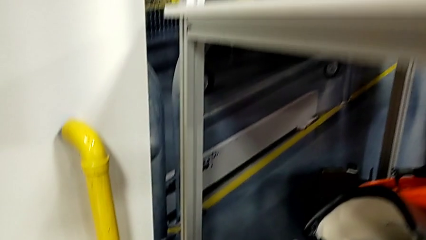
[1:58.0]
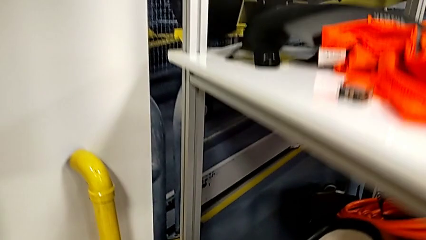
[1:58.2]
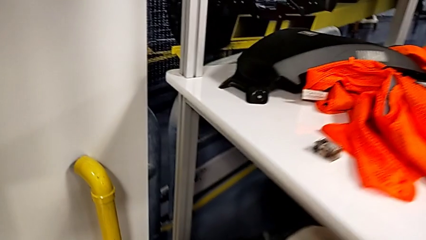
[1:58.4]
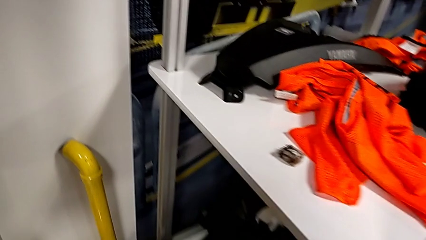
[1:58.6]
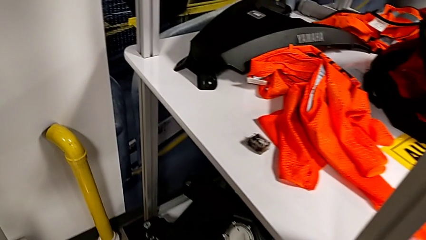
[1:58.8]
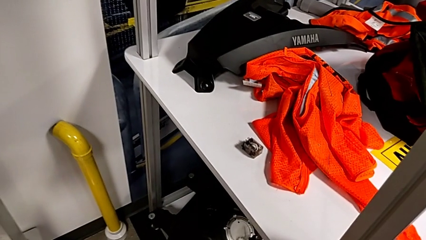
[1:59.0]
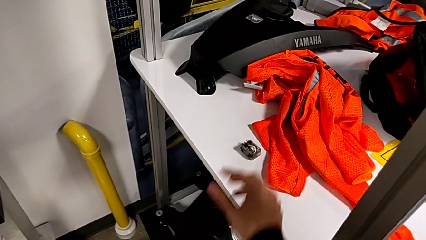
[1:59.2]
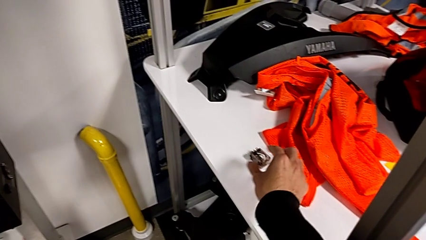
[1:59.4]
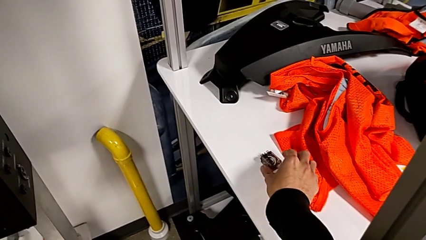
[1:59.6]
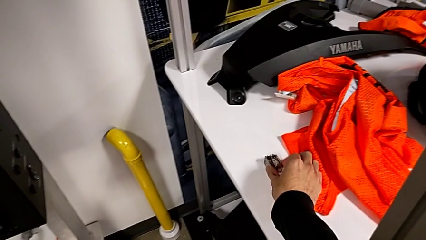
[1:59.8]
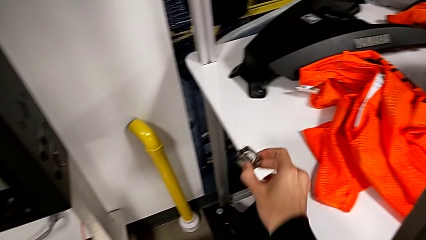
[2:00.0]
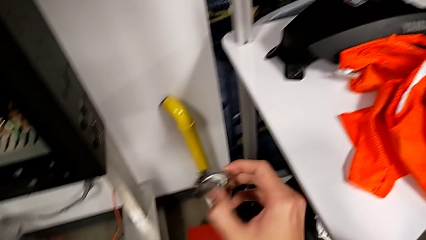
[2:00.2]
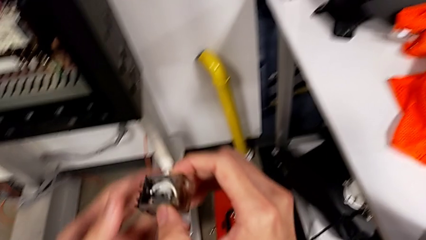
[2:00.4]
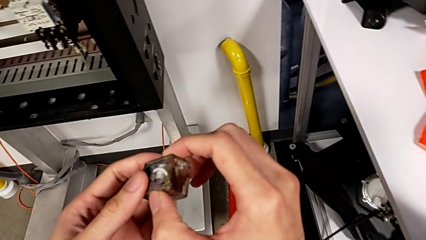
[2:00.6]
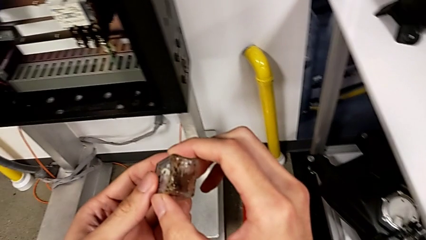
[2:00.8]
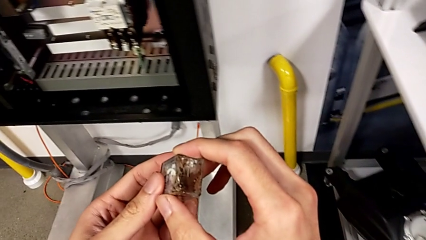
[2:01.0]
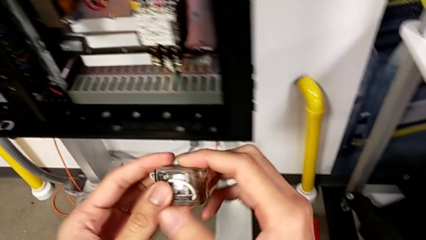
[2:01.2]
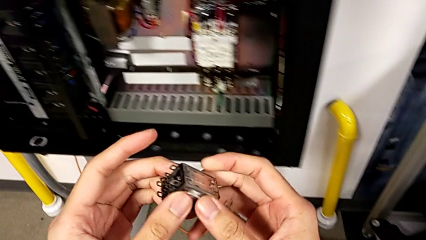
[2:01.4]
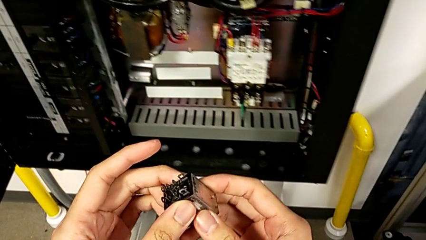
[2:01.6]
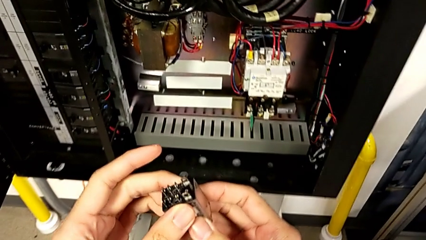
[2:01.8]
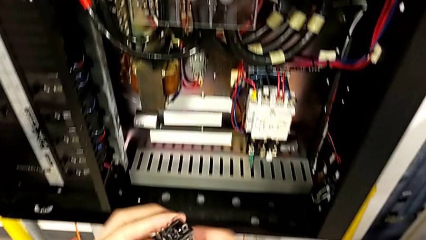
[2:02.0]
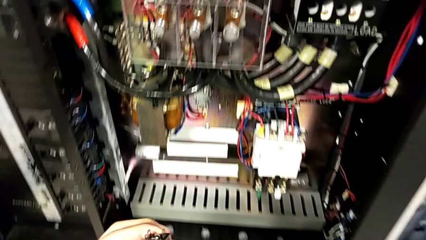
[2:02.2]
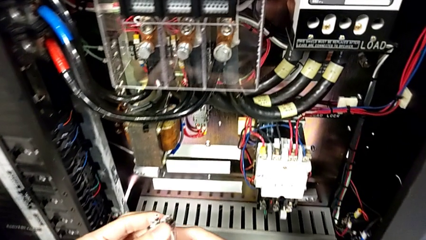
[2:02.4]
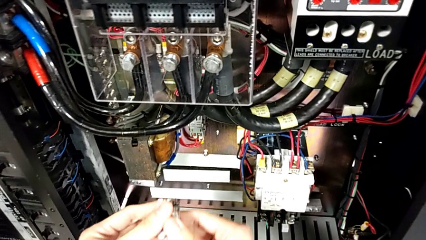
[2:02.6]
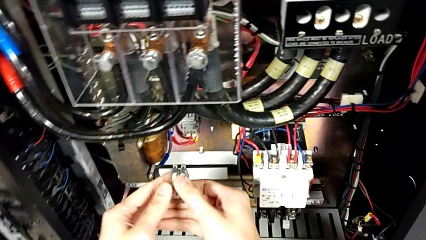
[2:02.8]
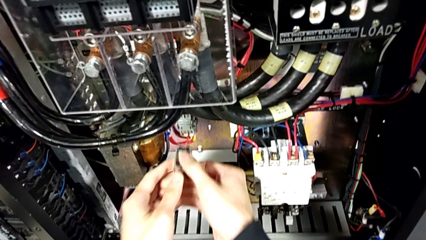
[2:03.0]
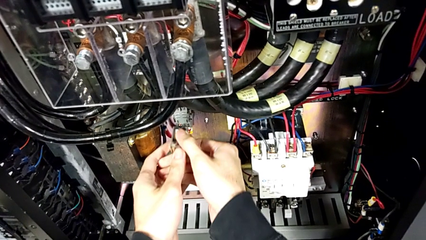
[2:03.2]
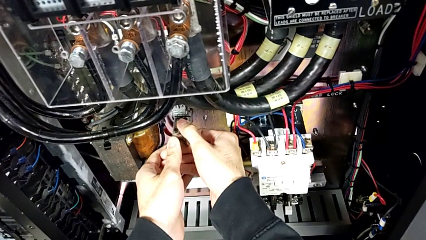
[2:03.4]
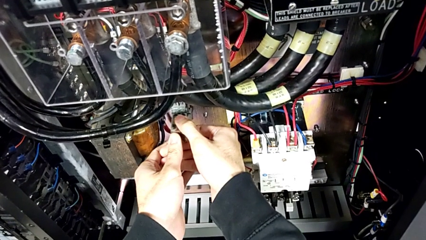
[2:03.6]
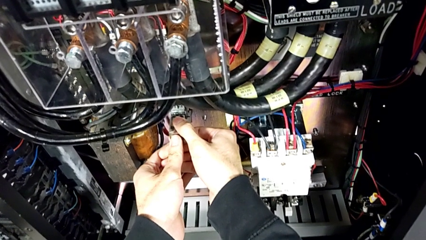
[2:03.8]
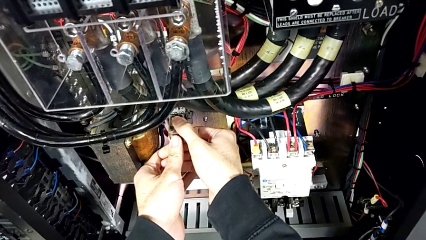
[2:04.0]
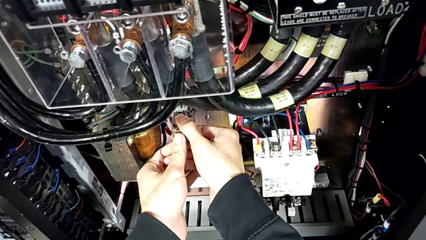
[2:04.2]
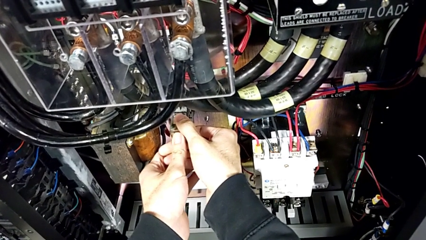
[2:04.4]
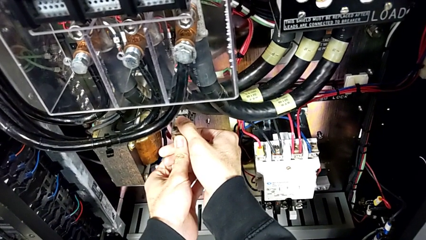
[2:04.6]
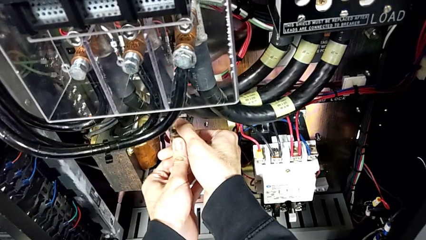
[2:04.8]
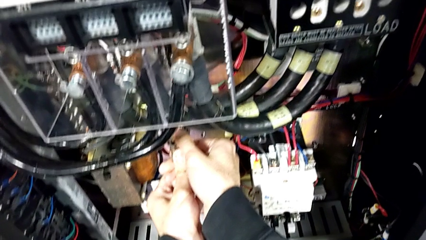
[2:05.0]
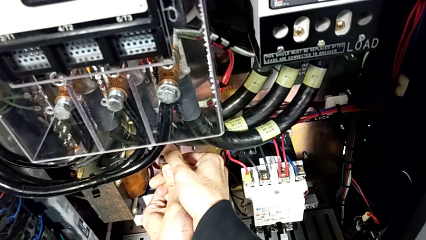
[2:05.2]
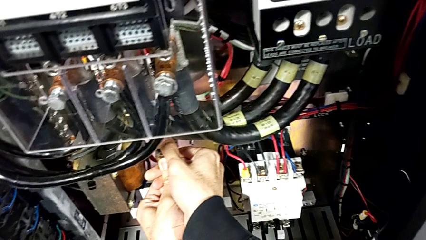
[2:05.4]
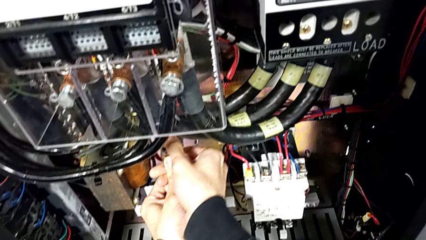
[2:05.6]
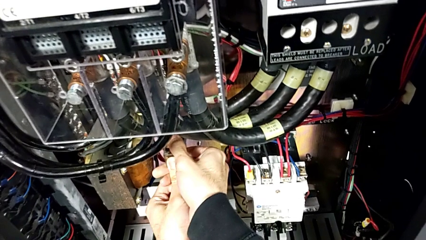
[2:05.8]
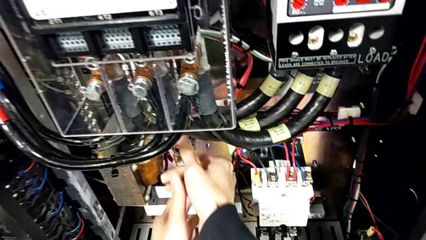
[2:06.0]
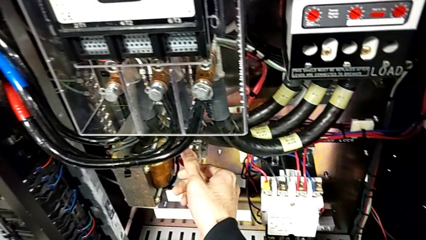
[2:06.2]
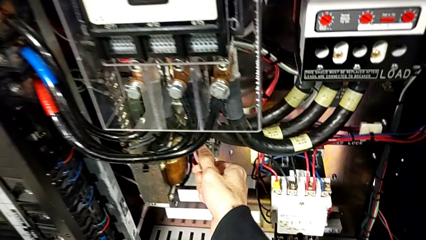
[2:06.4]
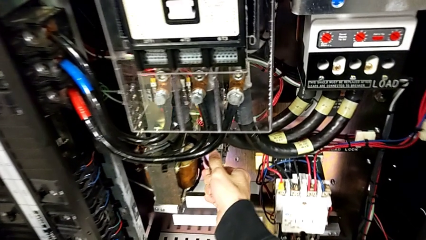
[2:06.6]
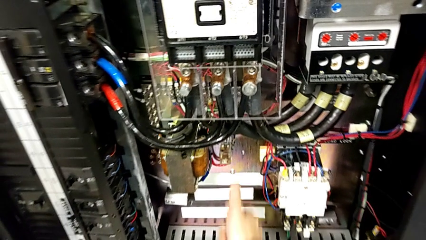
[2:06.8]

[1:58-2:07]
The camera wearer places the circuit breaker in the right place. They grab the circuit breaker, inspect it, align it and assemble it.

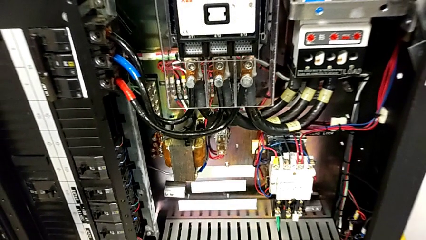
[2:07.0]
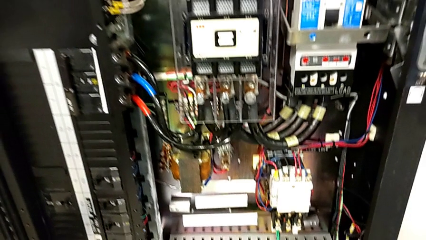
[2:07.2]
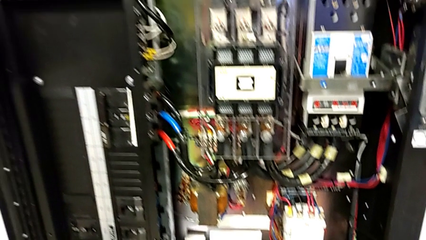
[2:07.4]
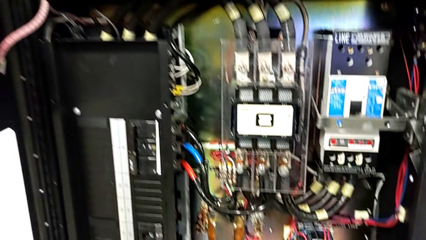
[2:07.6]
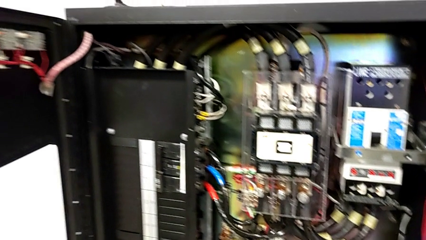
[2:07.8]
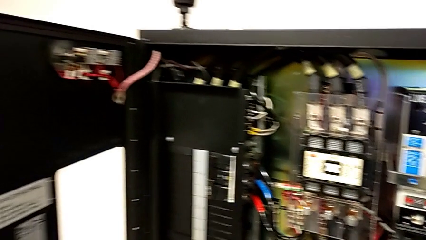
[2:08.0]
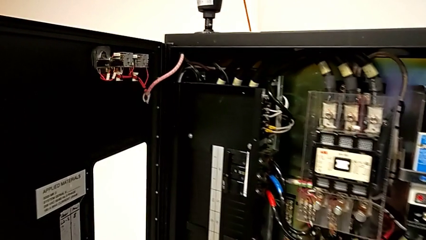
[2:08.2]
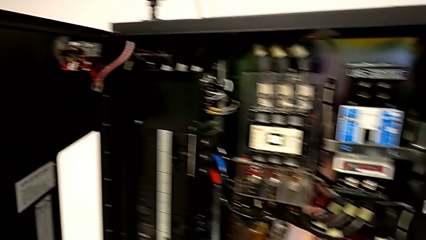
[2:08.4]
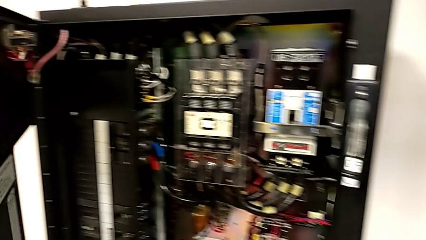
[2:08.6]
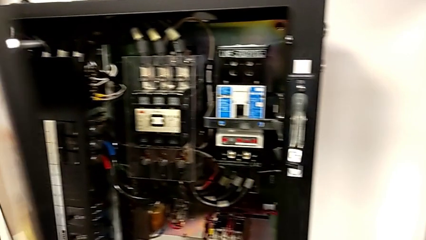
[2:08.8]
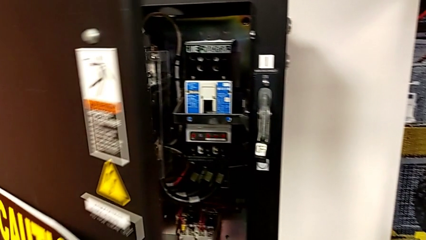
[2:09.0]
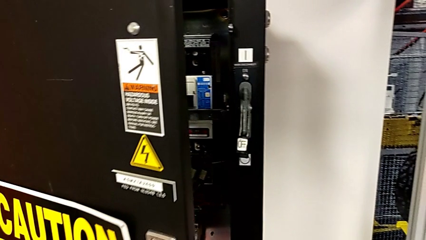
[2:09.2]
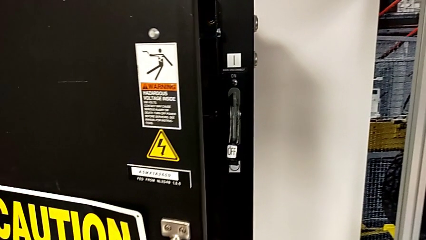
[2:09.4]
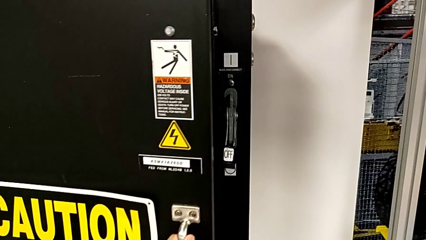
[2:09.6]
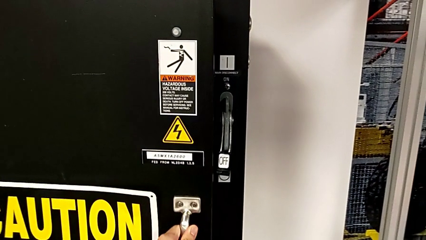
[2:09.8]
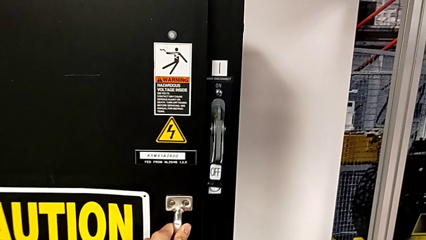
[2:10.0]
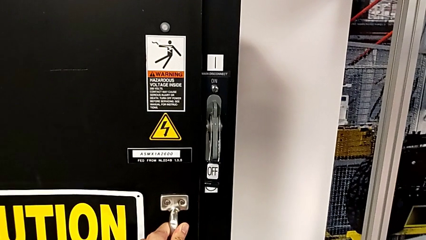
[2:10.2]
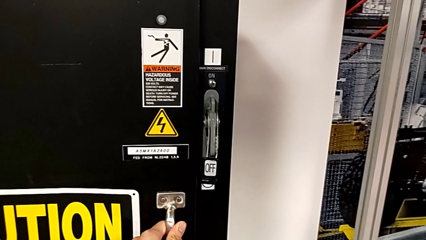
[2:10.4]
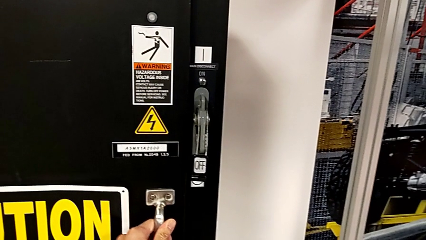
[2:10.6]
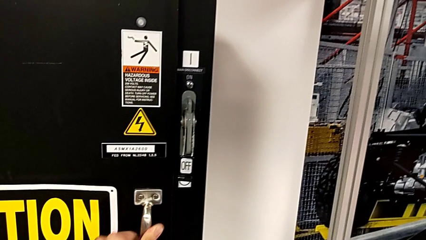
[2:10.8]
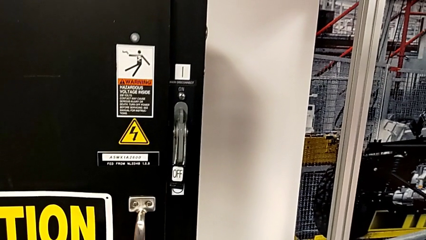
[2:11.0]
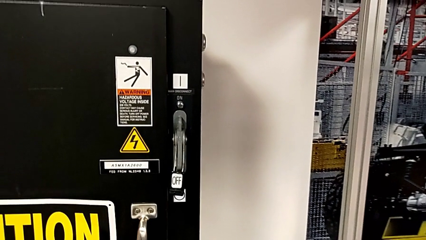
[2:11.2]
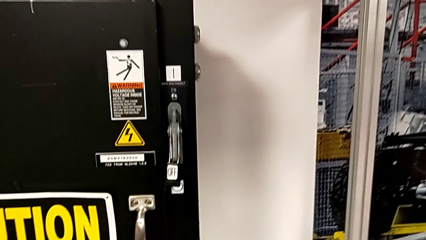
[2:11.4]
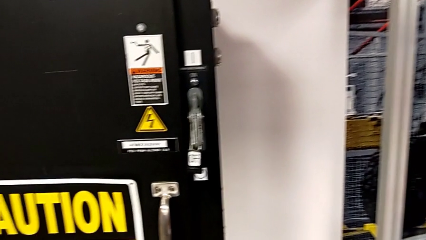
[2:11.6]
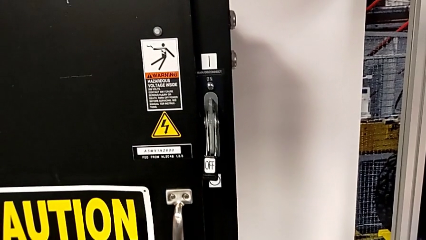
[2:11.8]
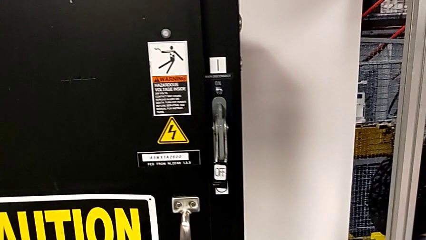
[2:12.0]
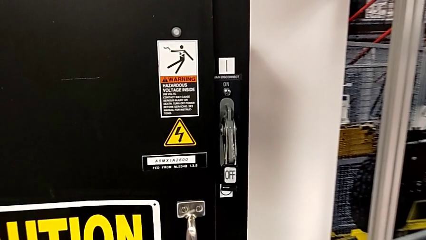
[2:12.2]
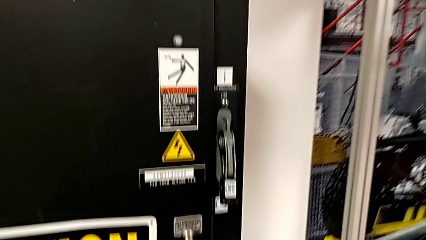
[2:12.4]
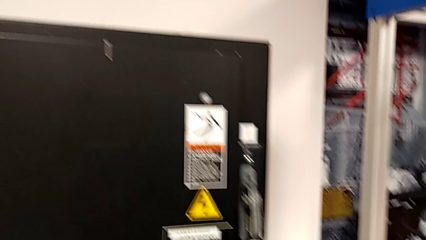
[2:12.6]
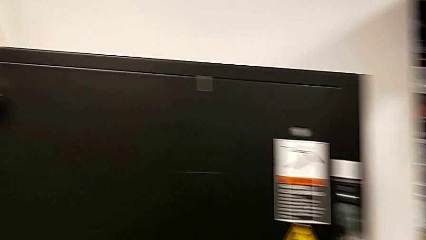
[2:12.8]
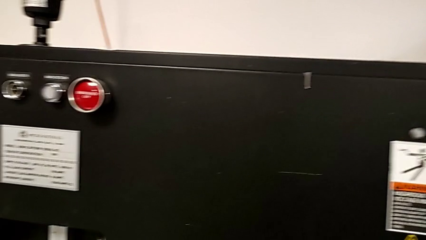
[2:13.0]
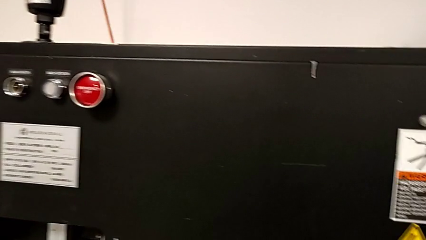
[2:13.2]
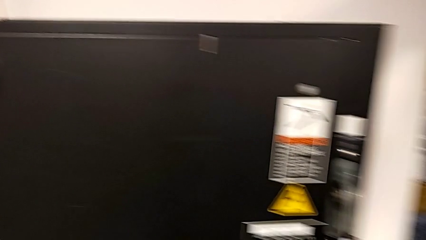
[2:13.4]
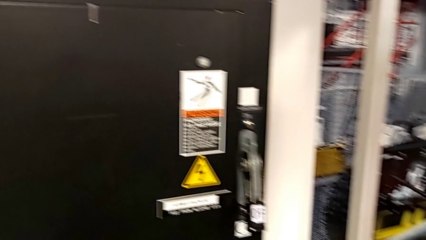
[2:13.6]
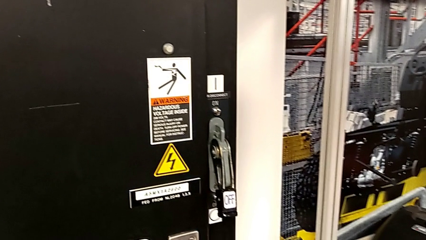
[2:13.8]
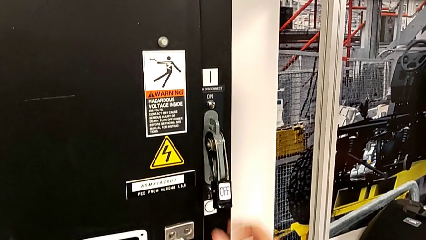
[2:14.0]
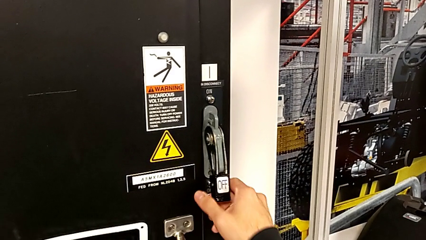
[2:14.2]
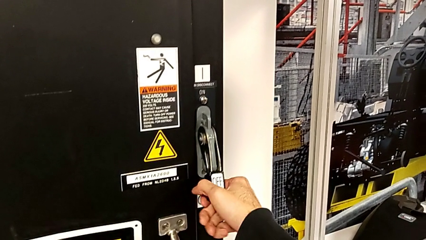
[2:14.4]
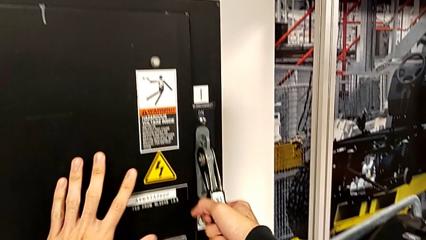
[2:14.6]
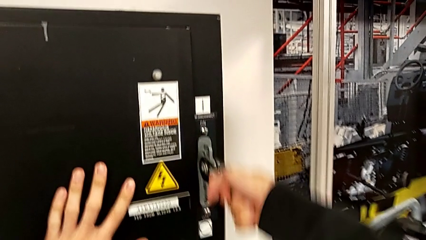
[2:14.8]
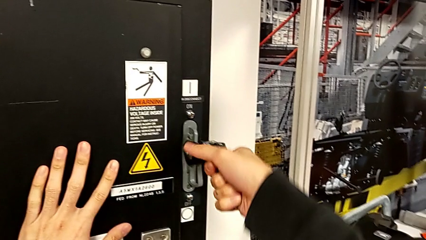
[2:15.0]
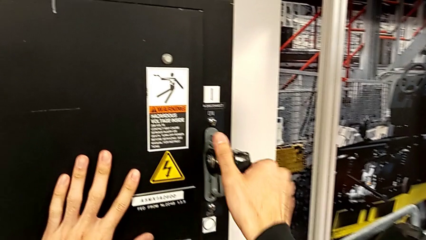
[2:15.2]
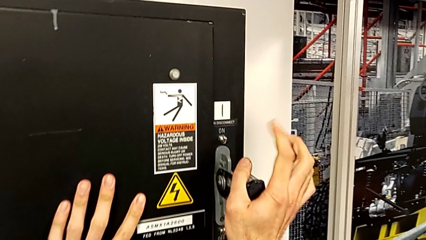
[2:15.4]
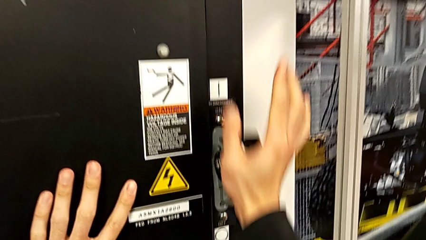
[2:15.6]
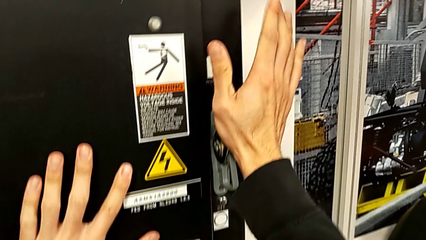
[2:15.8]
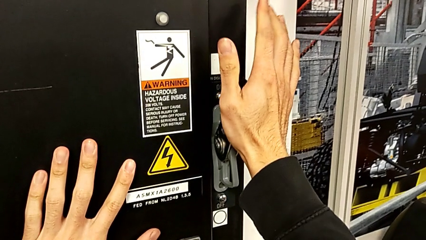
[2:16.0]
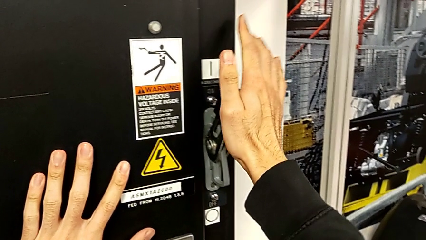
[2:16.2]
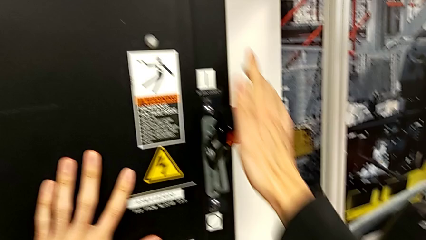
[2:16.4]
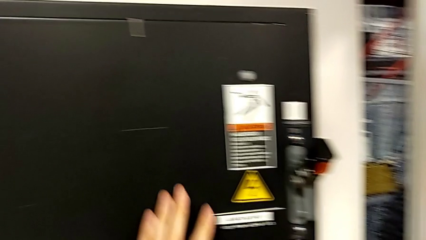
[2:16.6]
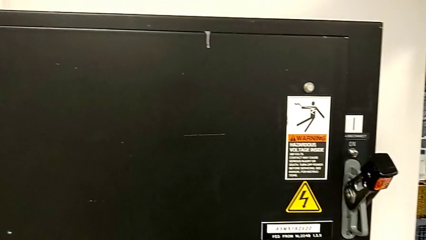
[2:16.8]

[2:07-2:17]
The camera wearer turns the lever on. They close the front panel door and pull the lever.
